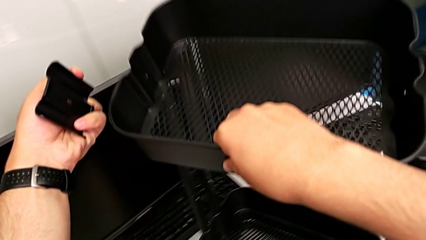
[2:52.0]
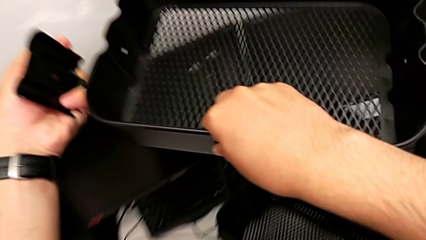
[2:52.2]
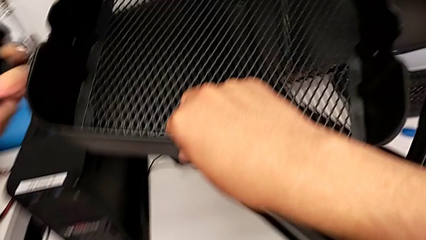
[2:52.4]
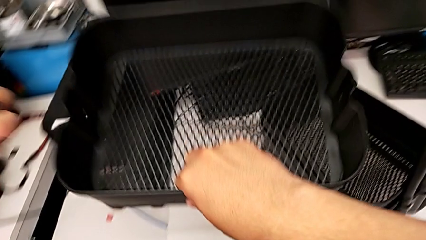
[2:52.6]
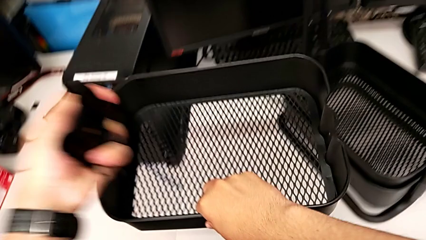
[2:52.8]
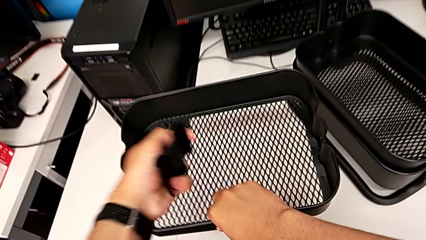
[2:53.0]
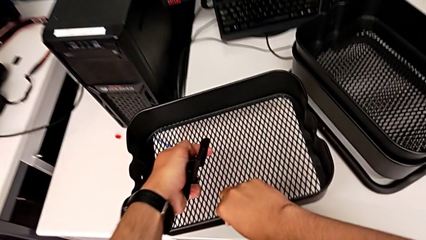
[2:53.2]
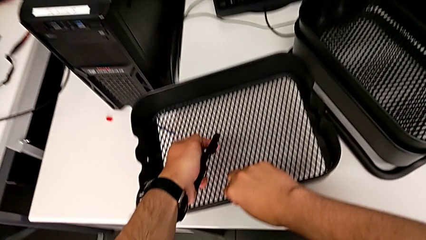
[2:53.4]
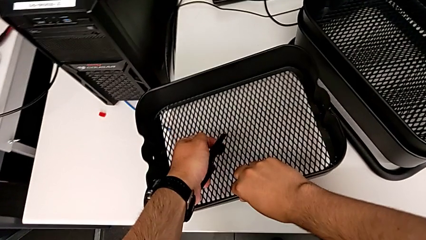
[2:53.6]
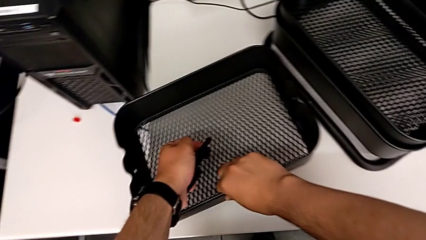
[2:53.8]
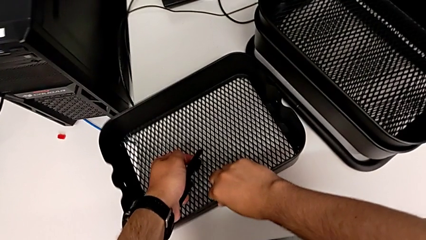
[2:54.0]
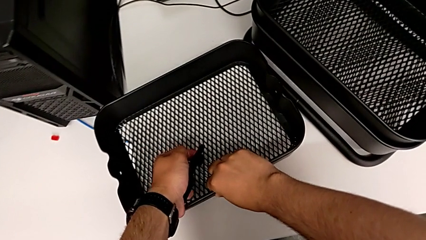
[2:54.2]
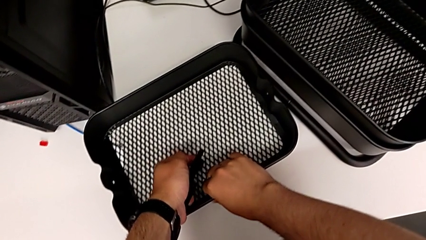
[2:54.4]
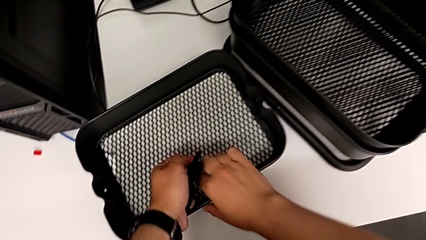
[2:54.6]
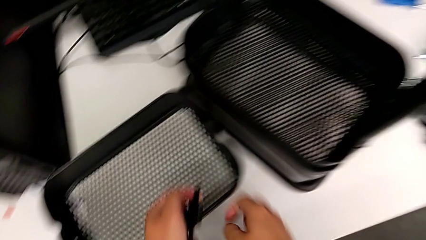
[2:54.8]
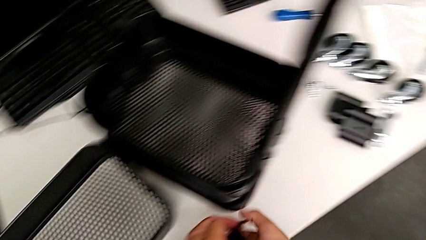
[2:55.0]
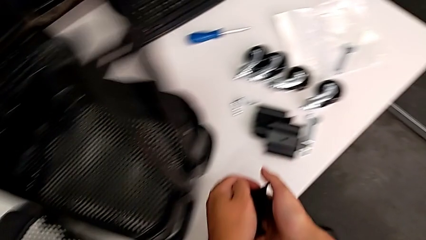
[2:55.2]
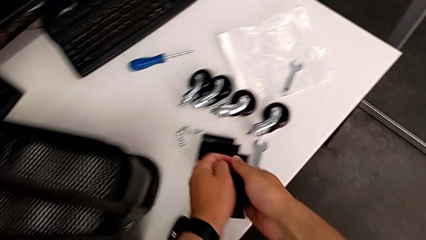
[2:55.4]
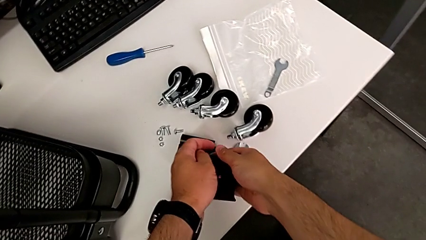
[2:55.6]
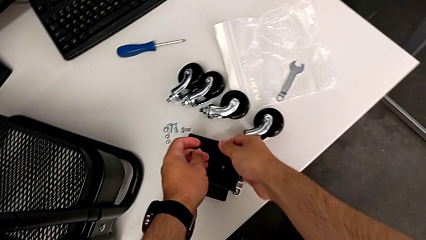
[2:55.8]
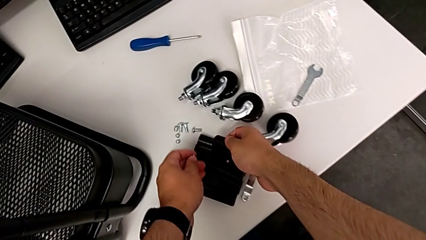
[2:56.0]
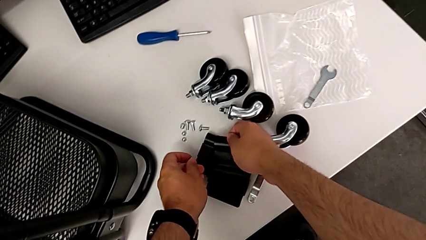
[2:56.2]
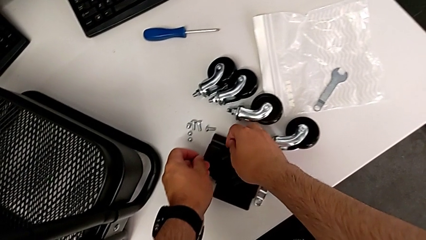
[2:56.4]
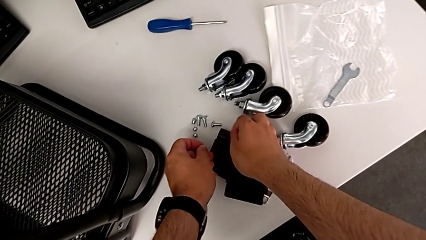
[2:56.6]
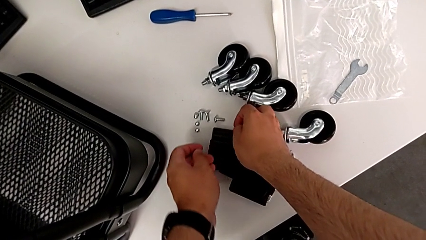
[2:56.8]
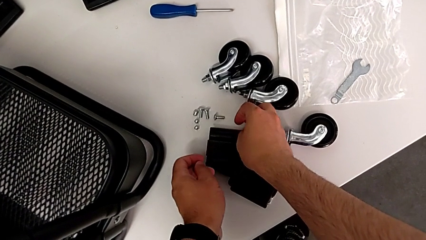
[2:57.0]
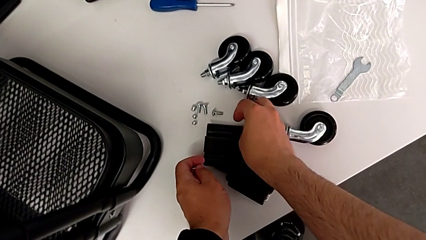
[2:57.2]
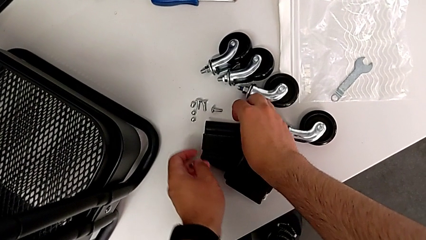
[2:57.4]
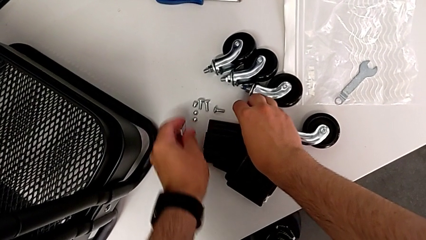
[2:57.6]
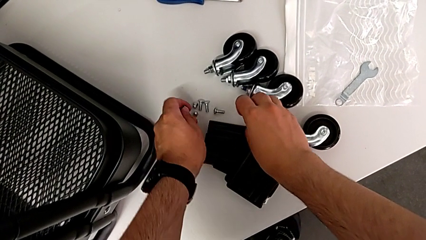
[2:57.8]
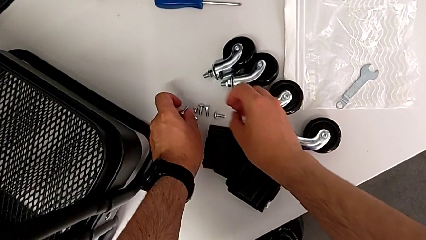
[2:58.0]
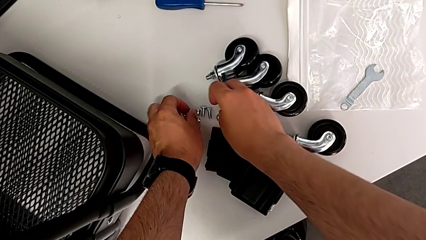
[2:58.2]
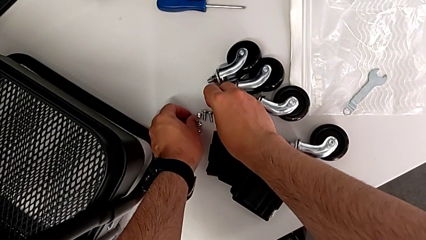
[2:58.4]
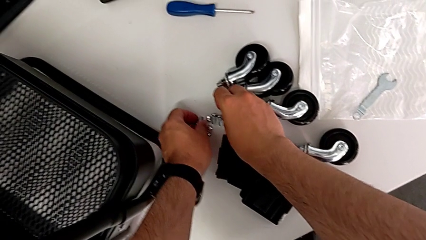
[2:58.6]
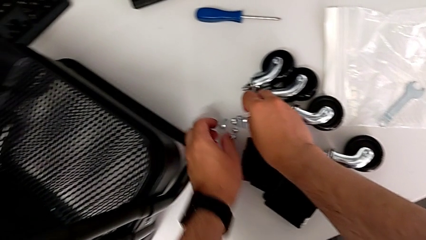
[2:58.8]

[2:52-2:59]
The camera wearer is disassembling the top tray. They place the top grid tray and place the second bracket.

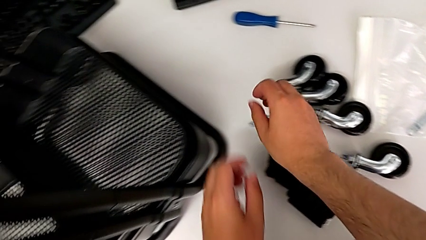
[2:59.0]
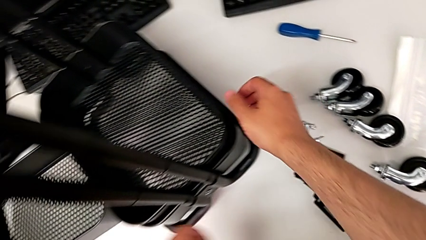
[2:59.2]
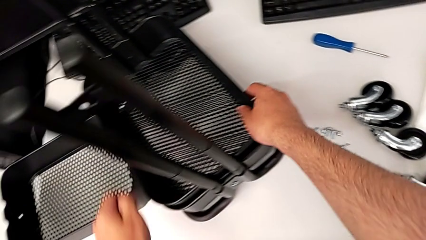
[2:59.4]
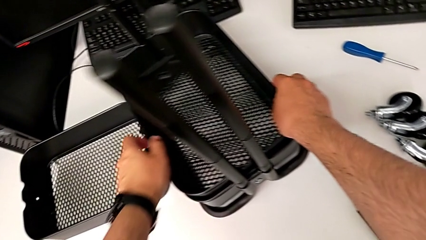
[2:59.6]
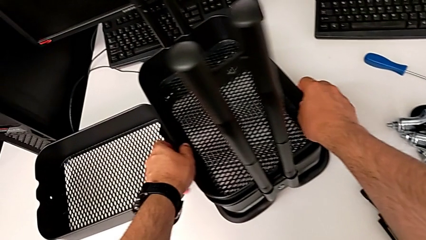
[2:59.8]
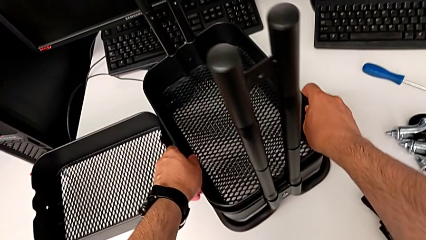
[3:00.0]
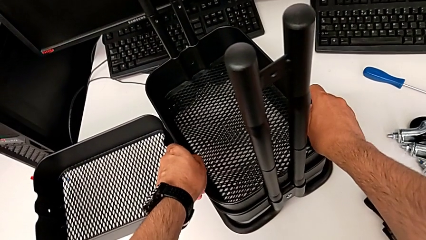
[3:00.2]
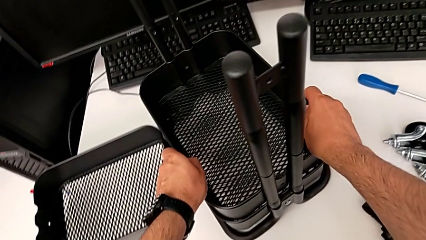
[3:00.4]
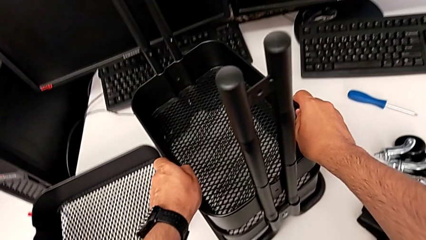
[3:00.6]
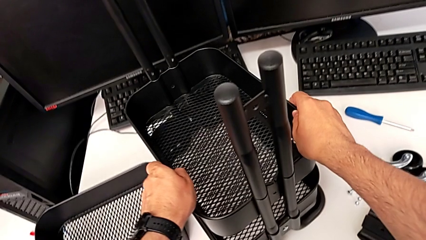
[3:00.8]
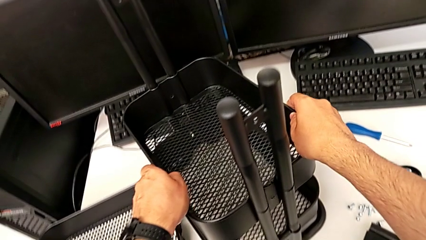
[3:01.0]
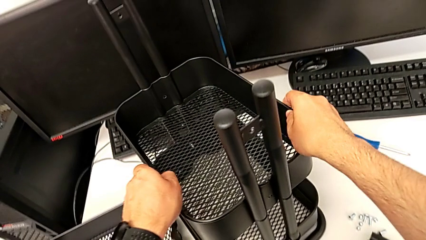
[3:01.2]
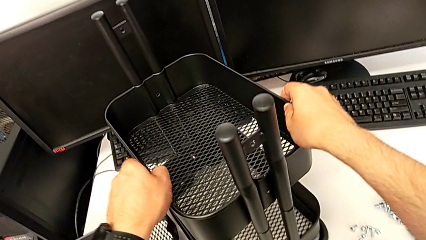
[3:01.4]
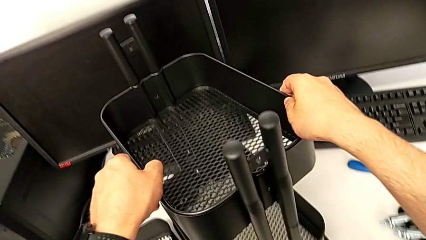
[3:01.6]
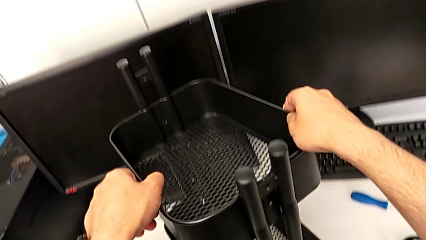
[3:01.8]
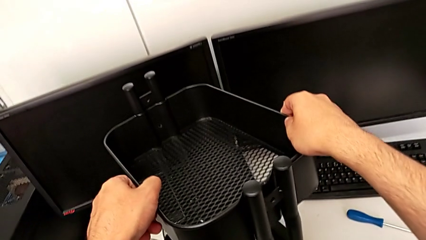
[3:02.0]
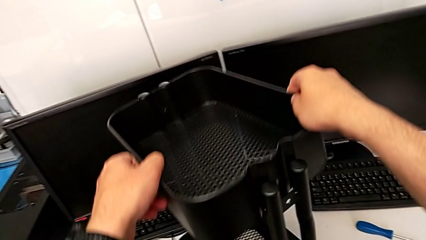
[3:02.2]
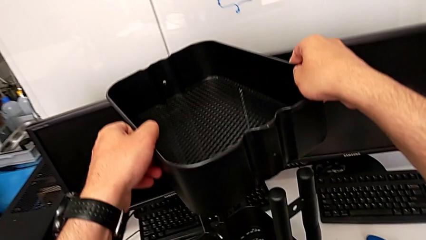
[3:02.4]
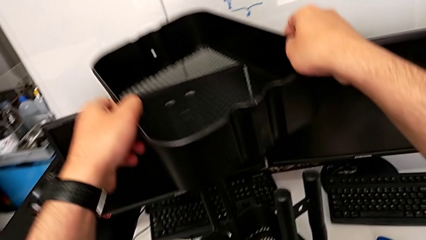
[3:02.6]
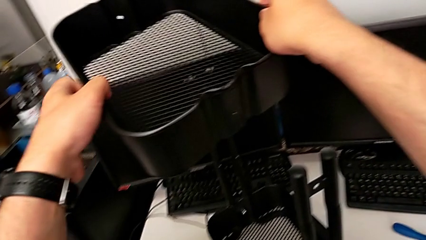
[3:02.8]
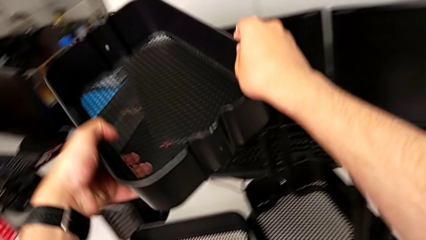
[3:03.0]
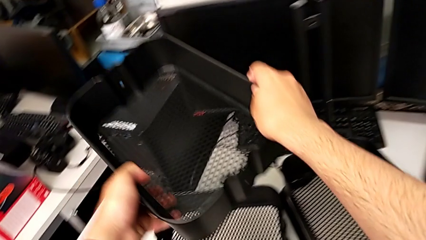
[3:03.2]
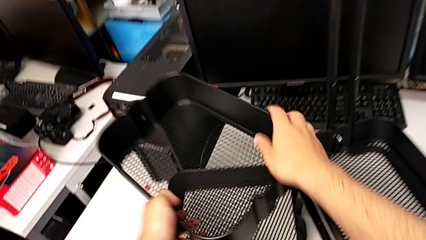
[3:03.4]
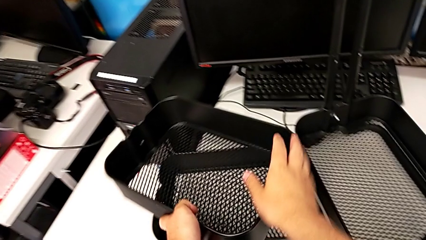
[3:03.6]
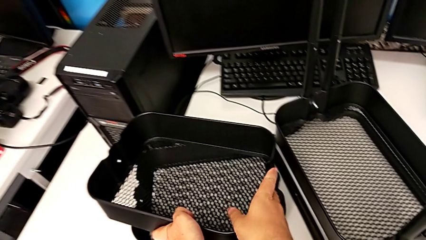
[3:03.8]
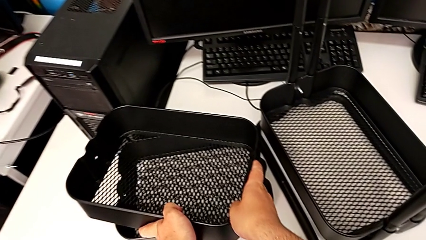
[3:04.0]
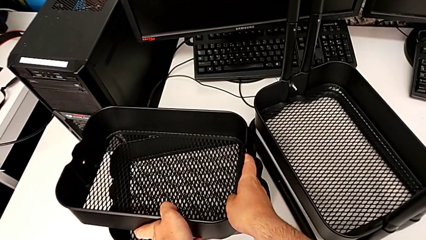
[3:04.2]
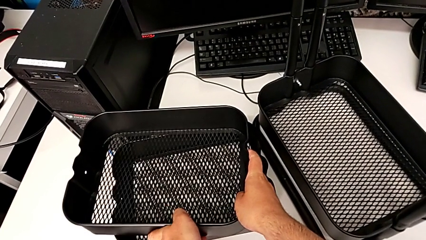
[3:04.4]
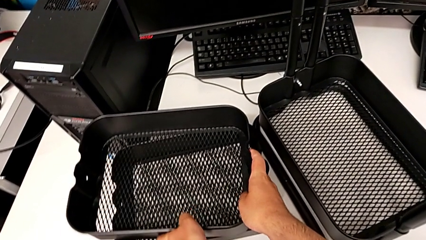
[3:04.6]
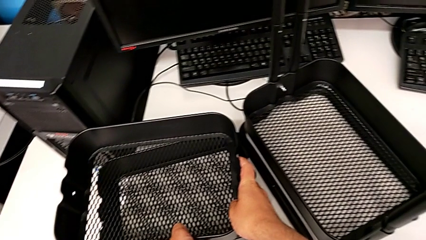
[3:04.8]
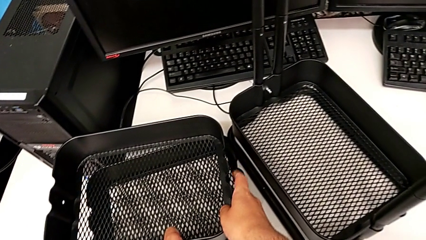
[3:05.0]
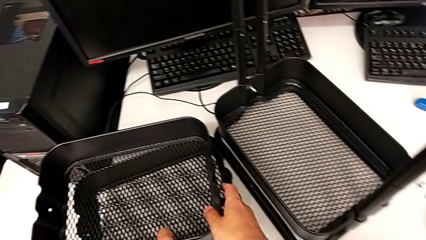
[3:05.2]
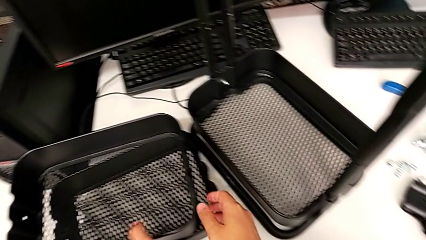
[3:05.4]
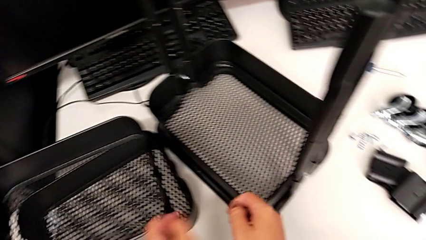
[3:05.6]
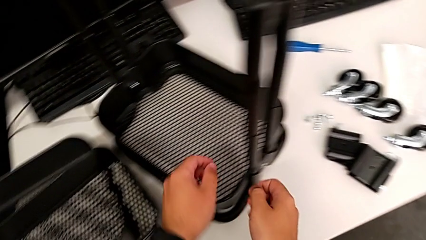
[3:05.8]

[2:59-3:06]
The camera wearer disassembles the tray in the middle. They disassemble the middle grid tray and stack it.

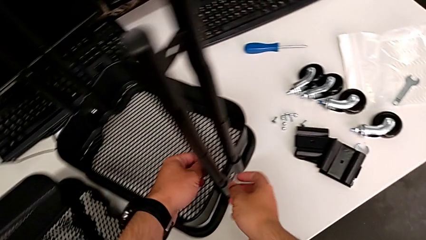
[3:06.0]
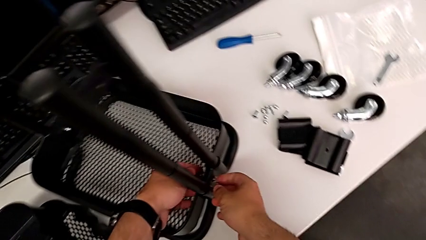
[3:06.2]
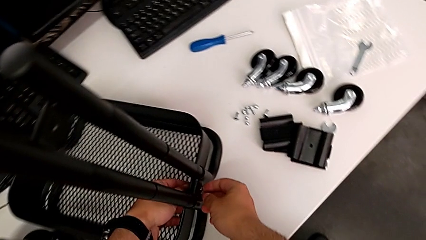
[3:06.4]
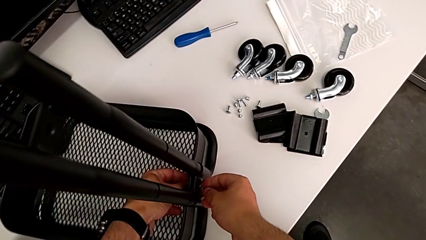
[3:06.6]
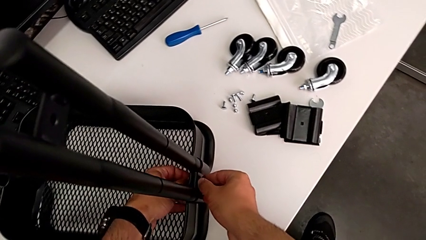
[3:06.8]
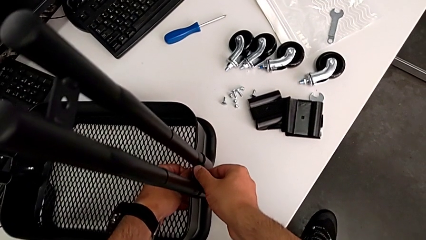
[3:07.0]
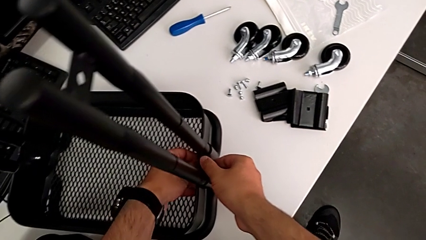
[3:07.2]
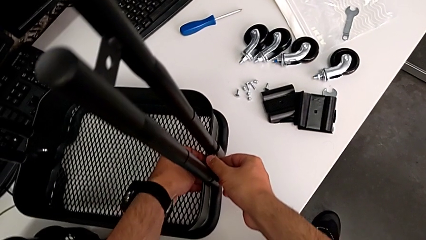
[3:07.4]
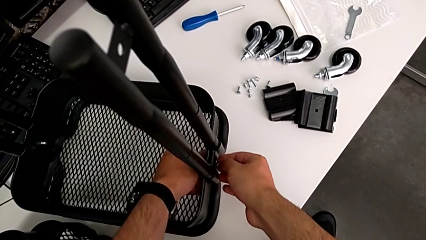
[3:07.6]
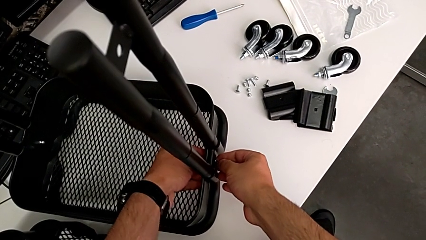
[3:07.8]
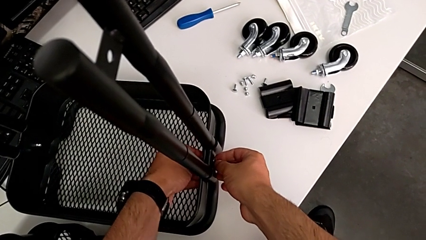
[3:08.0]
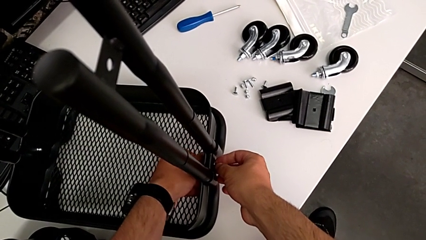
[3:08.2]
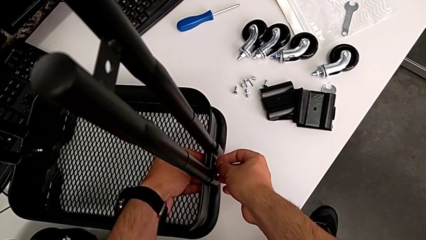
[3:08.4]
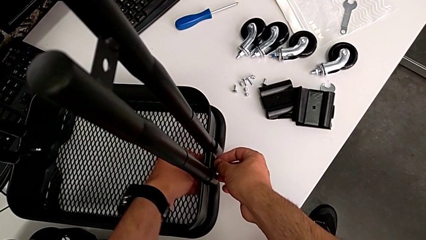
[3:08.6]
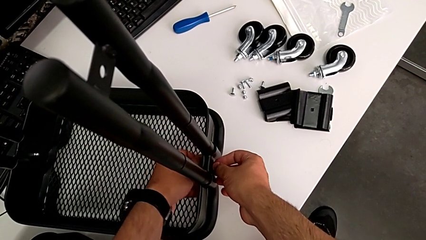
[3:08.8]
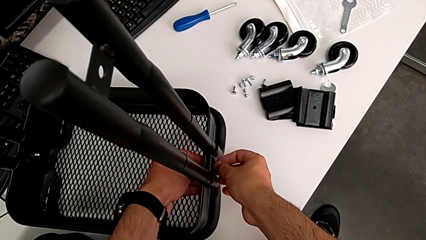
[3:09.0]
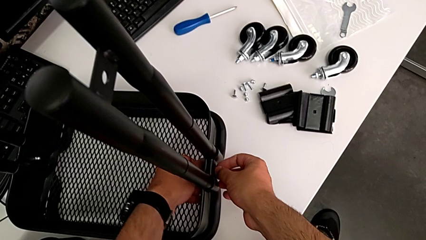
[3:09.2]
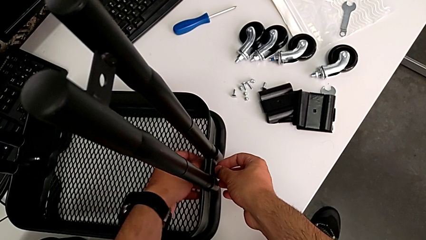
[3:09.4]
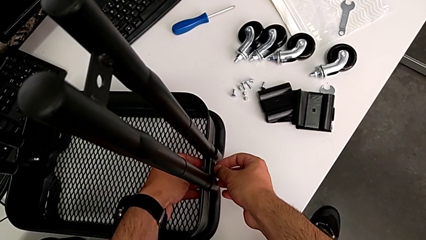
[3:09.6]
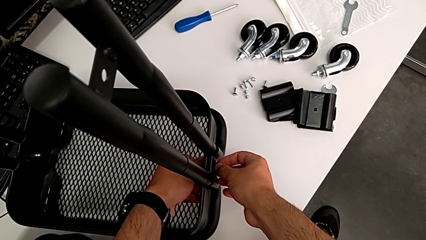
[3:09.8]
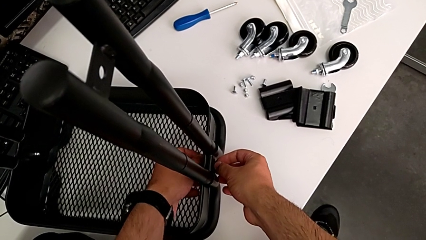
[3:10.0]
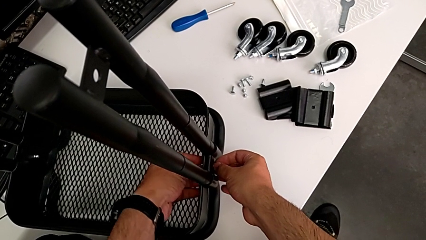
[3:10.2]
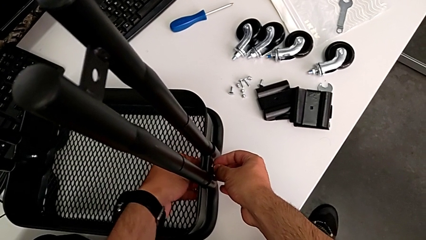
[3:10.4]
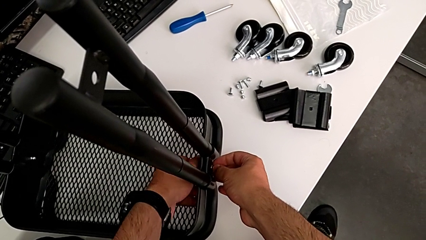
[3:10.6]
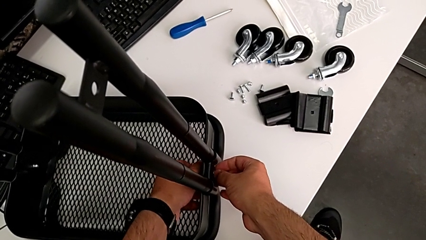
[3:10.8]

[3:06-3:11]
The camera wearer is disassembling the bottom tray. They grab the first hexagon cap nut and begin to unscrew it.
